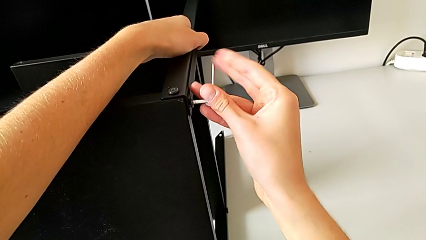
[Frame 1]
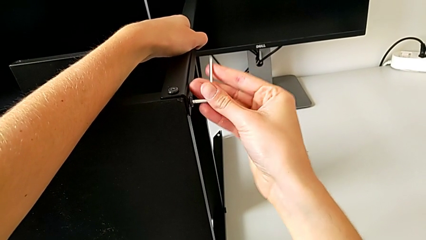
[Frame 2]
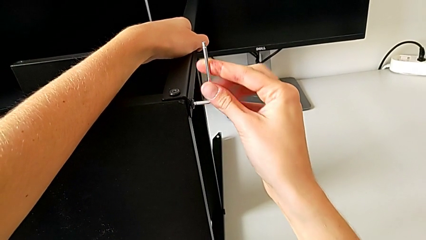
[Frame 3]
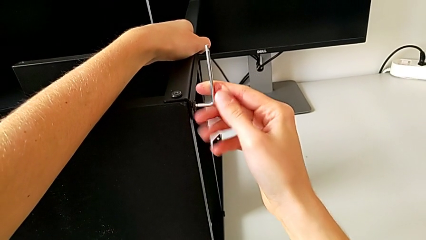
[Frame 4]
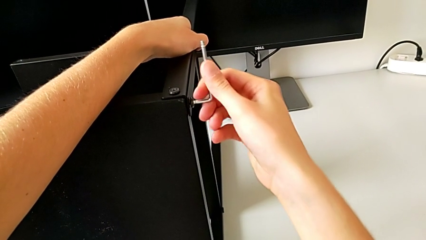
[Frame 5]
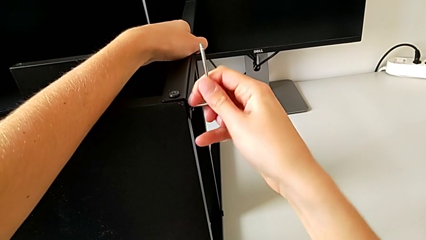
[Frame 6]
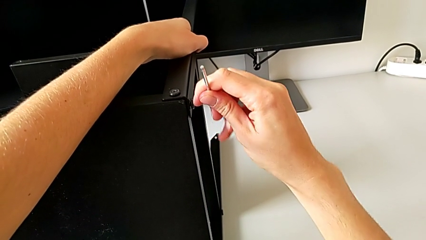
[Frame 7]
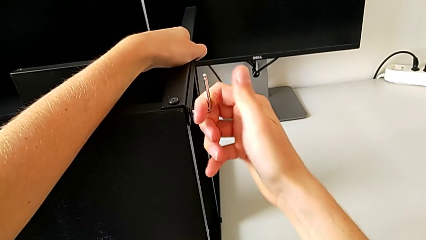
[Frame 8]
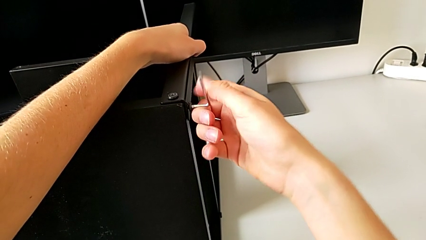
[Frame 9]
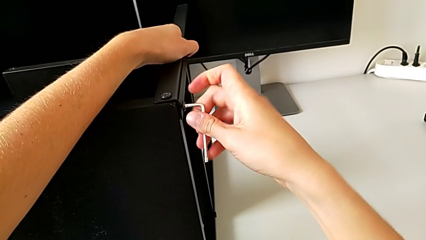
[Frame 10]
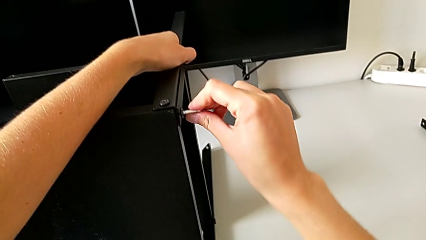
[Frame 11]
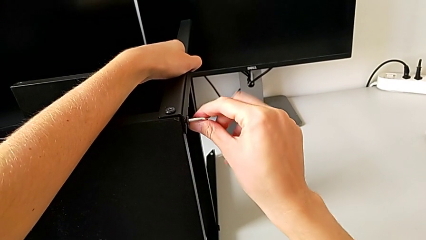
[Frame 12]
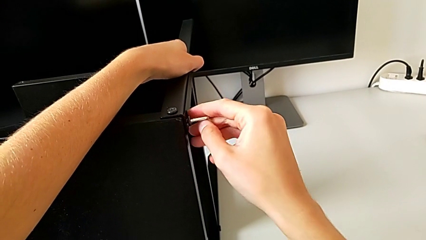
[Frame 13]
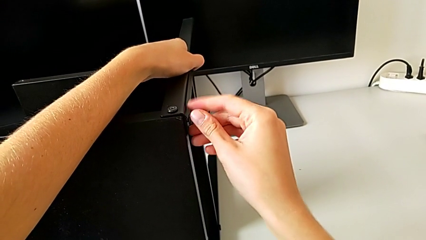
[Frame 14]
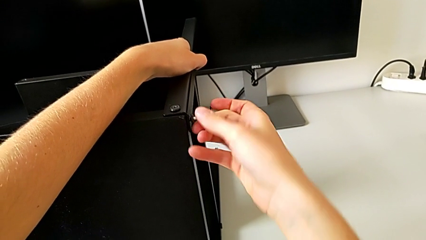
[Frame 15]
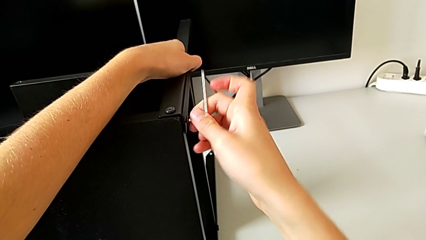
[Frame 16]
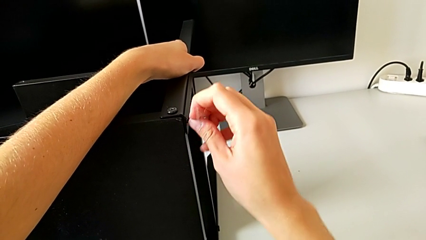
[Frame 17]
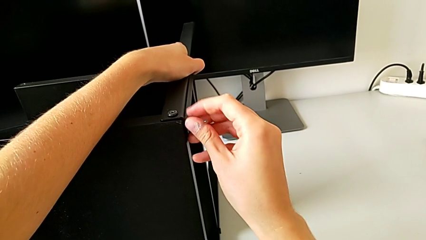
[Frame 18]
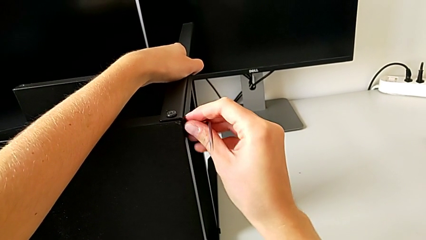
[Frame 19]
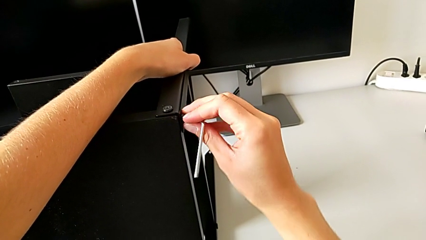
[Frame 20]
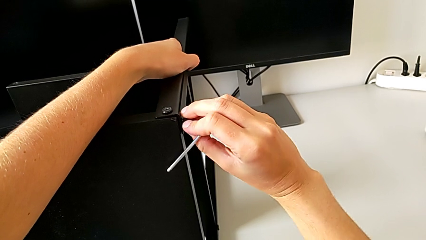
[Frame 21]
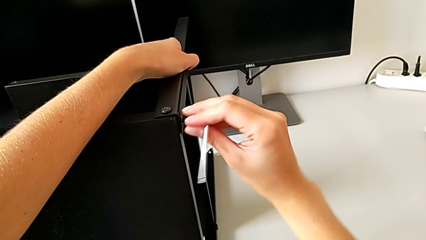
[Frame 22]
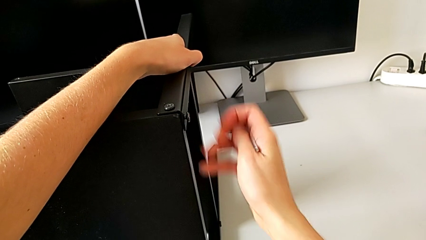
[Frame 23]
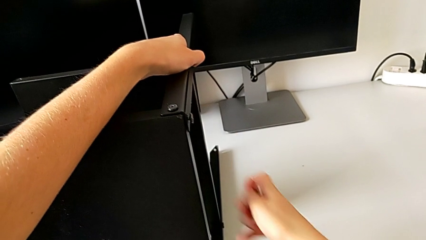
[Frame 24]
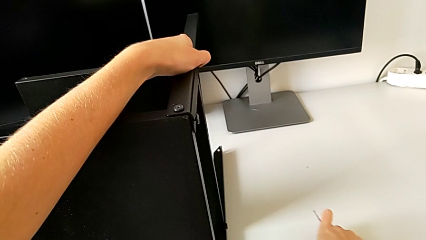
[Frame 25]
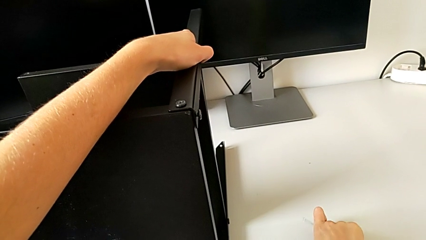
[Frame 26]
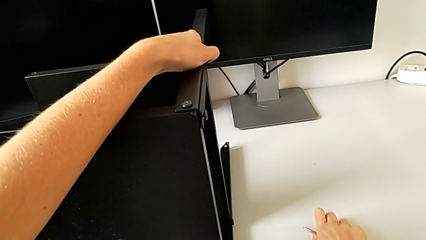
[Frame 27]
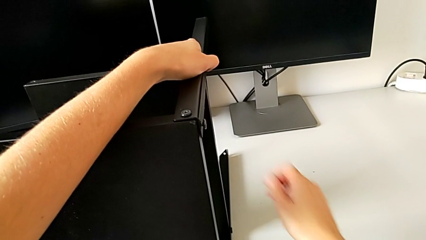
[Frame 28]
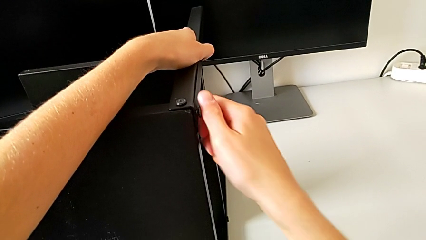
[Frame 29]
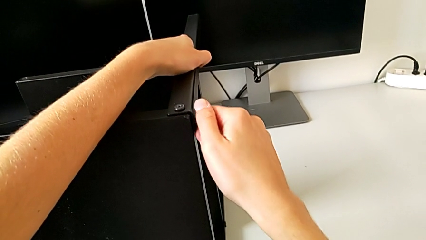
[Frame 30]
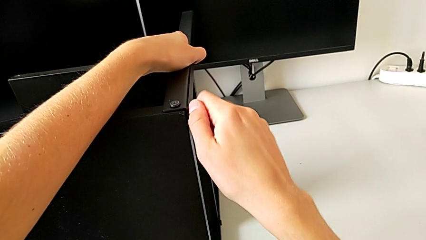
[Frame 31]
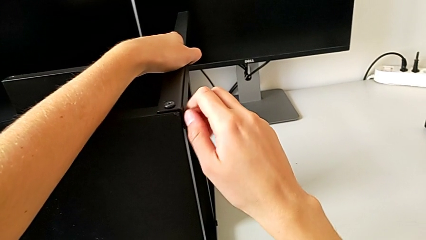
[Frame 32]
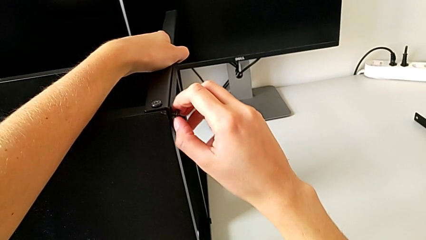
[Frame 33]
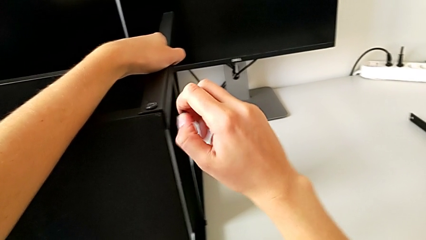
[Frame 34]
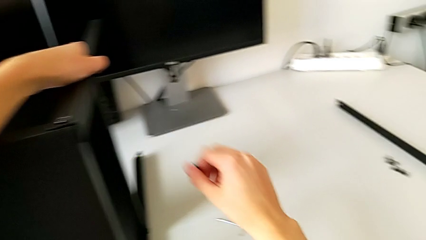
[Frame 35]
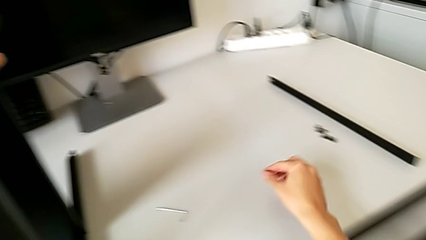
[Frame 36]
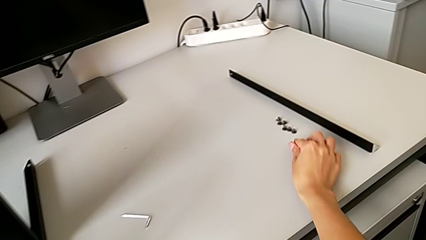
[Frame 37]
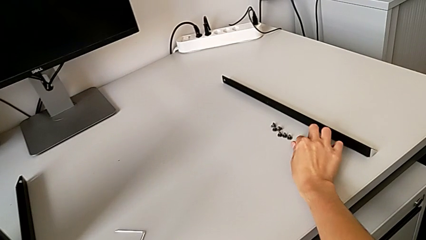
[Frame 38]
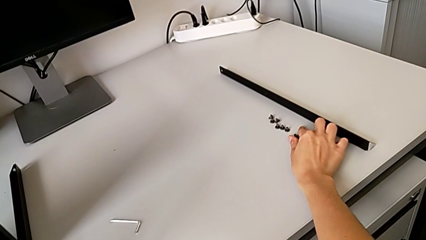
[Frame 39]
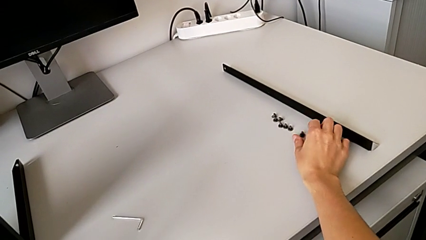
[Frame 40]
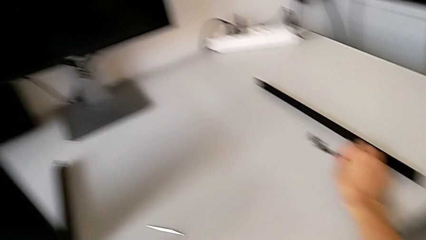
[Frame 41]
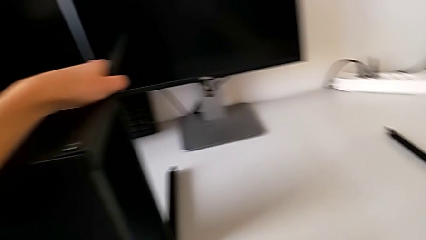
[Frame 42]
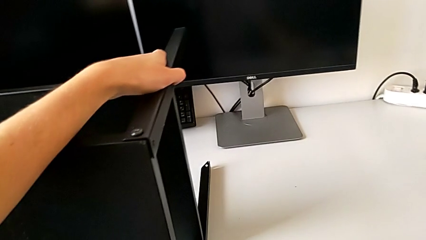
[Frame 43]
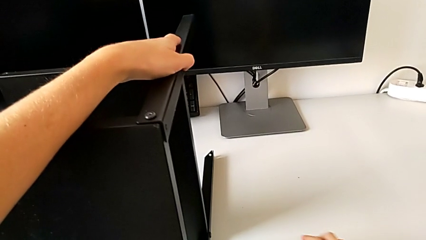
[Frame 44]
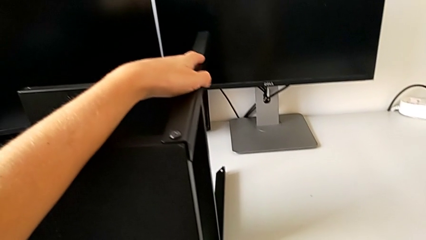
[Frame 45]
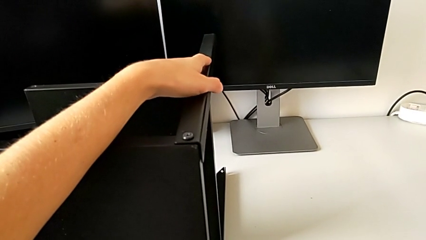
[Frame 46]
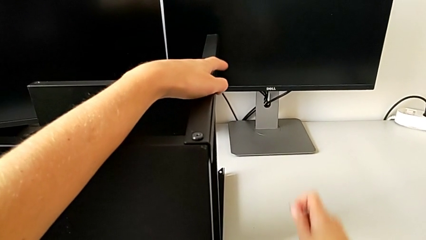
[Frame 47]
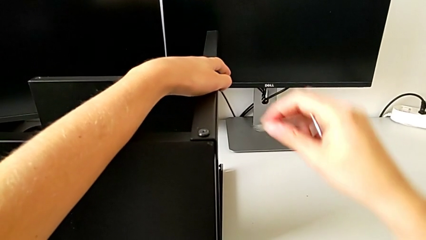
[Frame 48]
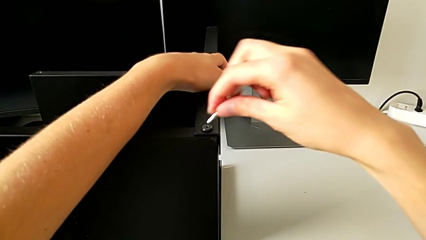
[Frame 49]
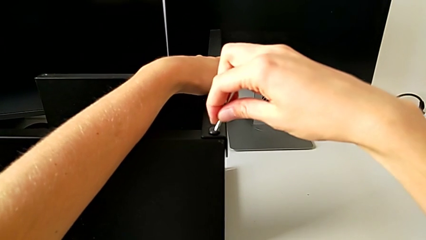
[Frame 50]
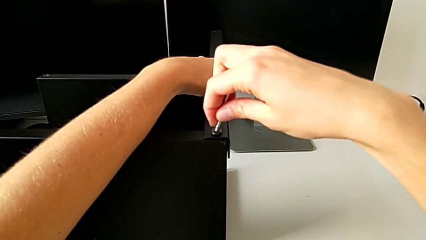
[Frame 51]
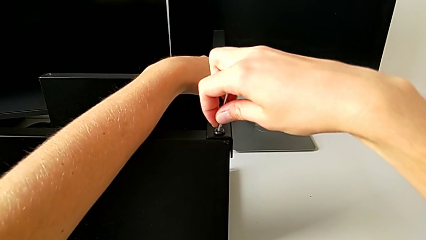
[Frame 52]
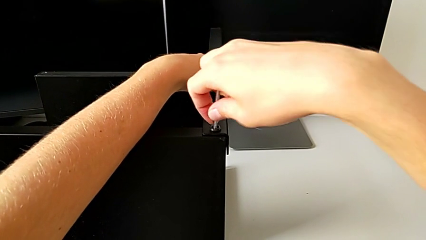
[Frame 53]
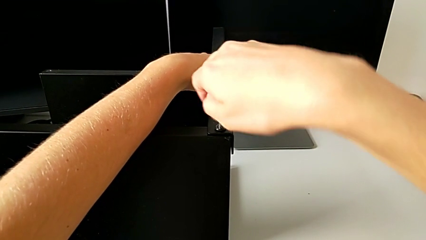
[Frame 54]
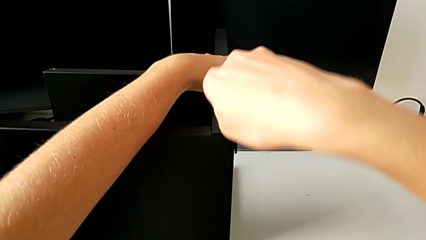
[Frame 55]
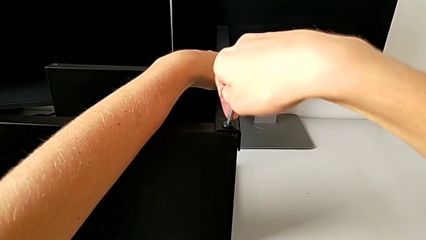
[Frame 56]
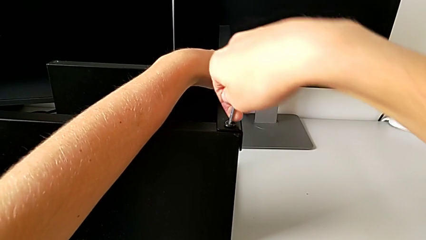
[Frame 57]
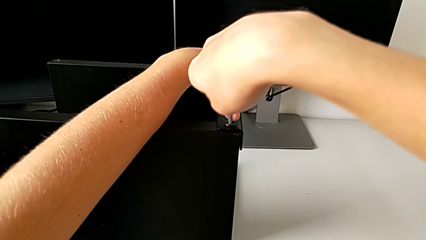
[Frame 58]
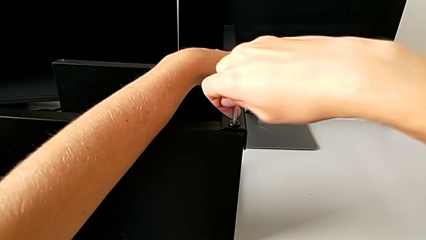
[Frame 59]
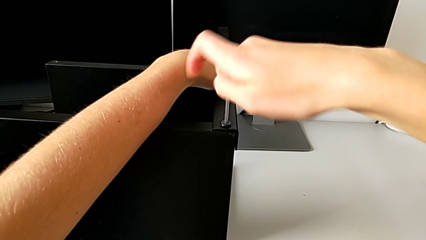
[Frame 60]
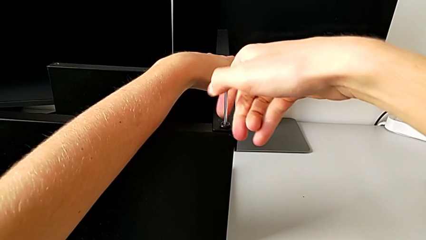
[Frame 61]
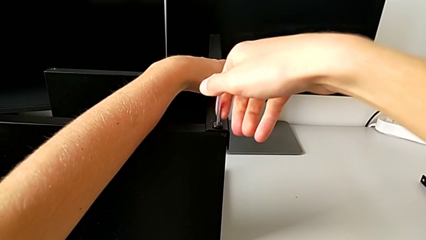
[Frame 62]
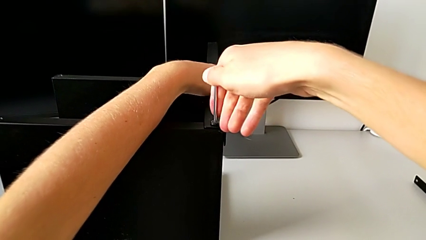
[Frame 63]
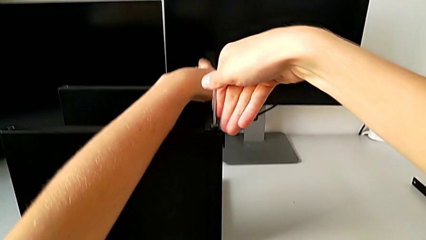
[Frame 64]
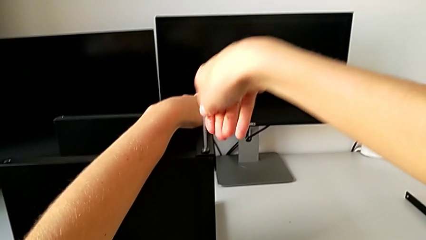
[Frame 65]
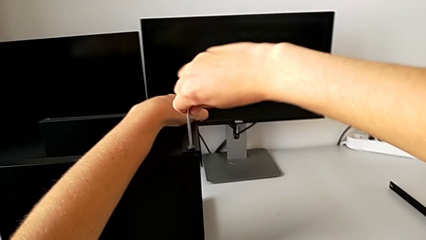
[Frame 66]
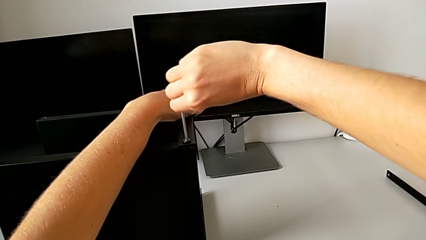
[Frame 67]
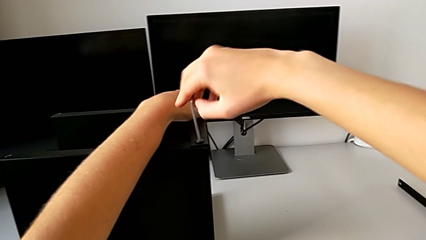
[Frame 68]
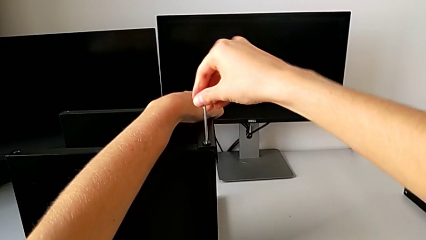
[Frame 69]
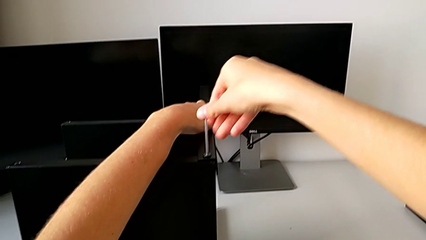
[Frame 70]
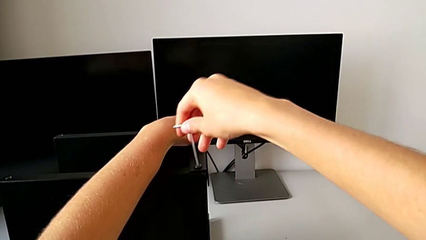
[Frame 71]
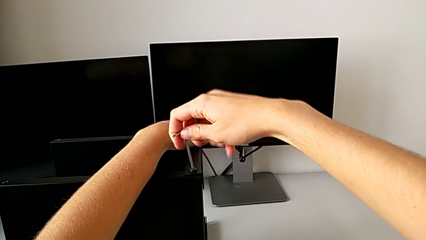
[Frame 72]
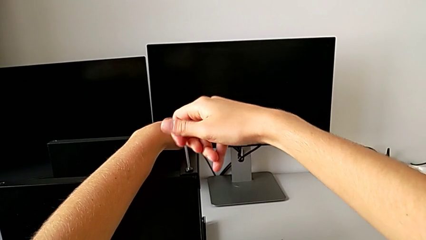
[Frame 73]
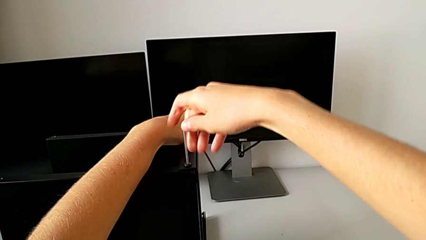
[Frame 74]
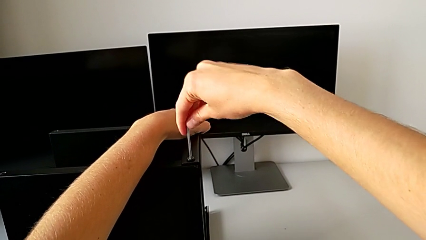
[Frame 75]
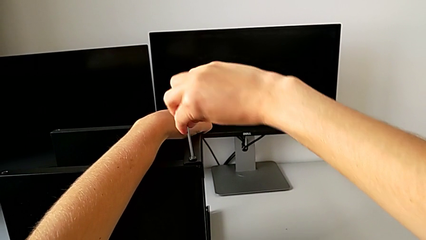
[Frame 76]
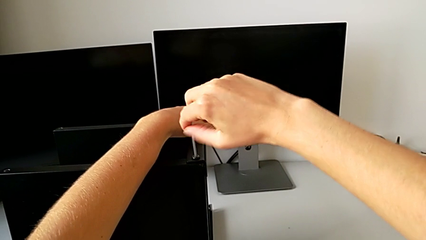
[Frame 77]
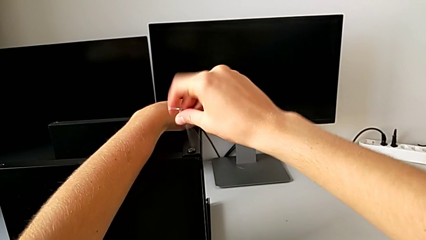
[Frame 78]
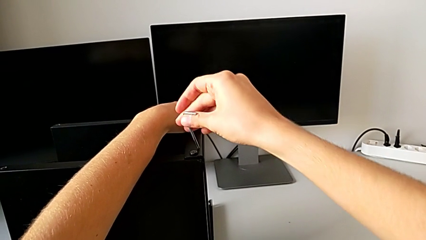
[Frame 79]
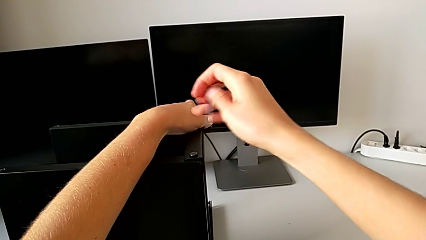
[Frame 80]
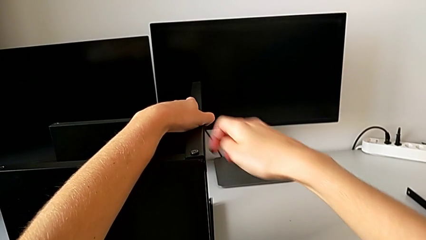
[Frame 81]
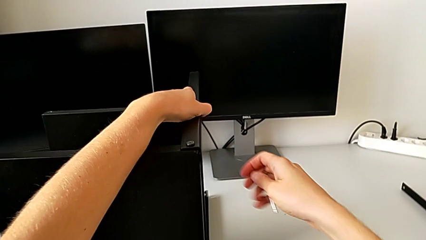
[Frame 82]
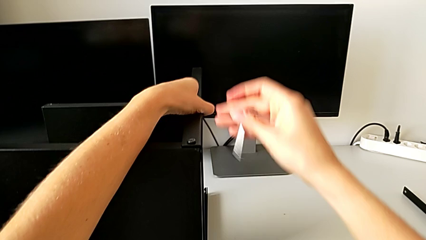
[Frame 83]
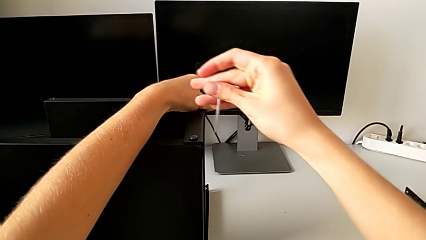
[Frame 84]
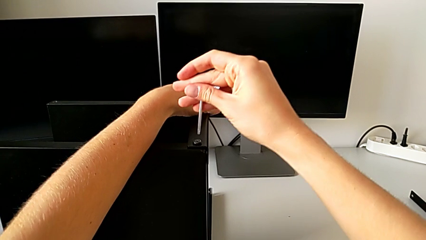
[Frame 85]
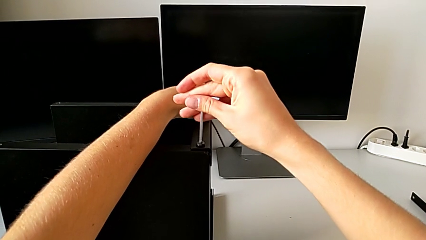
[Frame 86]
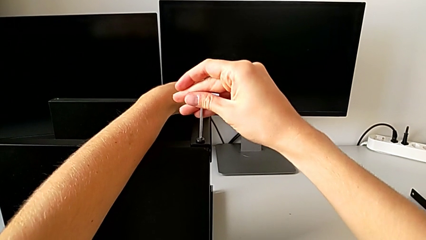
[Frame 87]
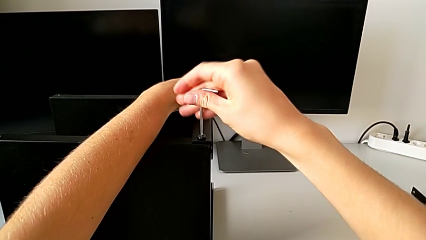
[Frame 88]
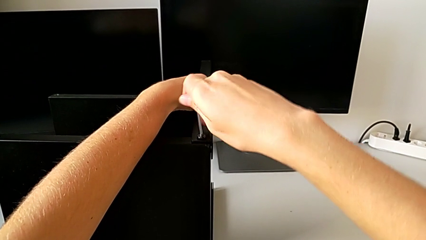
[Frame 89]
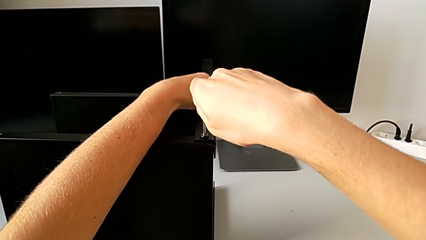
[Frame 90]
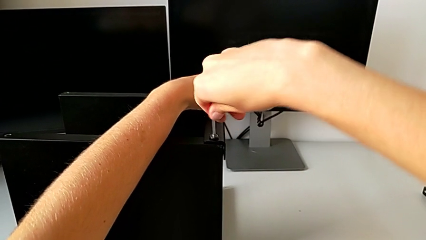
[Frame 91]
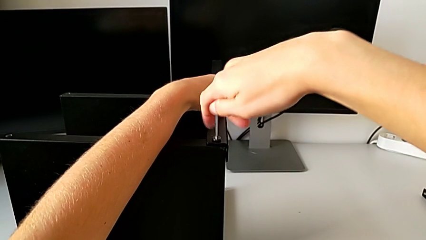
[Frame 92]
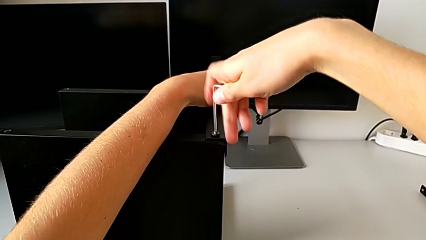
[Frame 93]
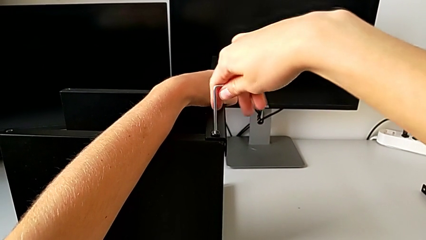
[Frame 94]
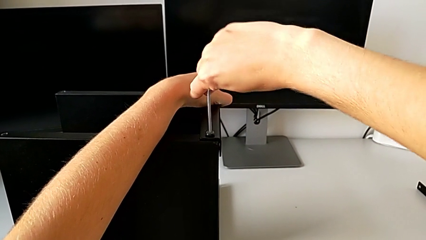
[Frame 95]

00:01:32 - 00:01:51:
The camera wearer is disassembling the first leg. They unscrew the hex socket head, withdraw the Allen wrench, place it with the right hand, unscrew the hex socket head with the right hand, disassemble it, place it, grab the Allen wrench, insert it and begin to unscrew the hex socket head.
